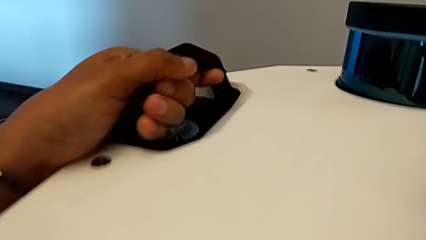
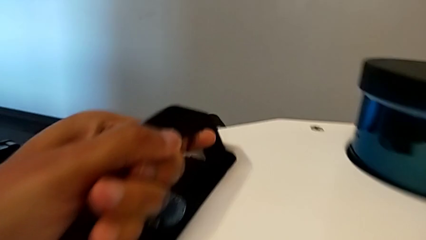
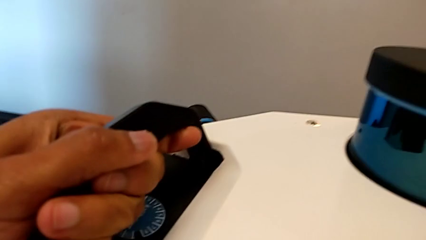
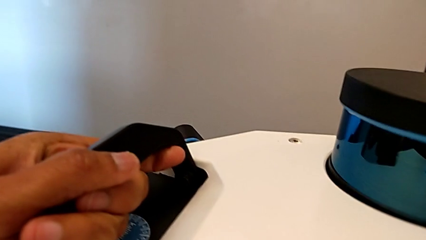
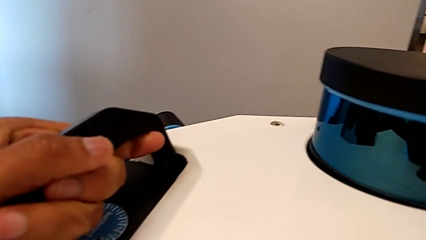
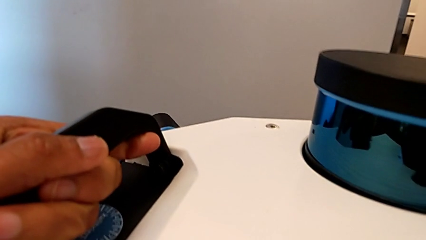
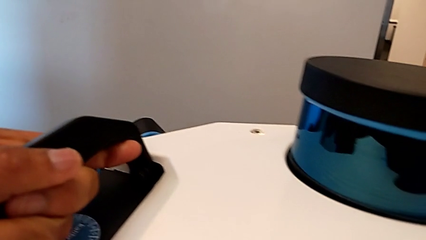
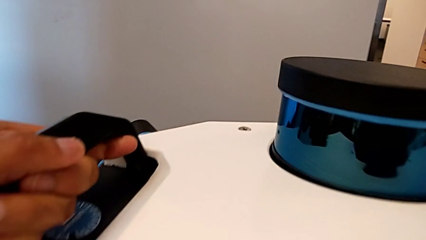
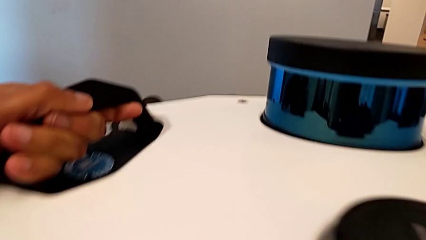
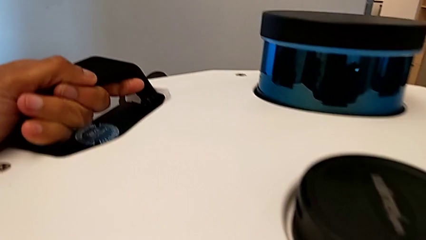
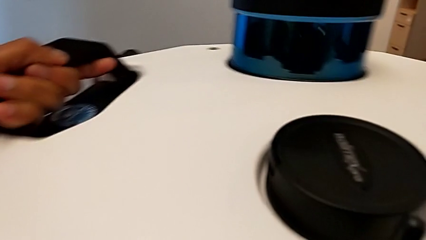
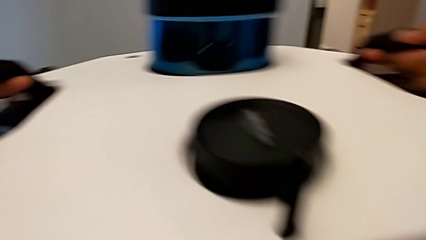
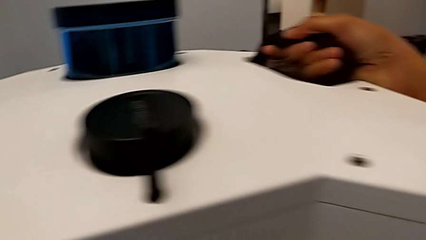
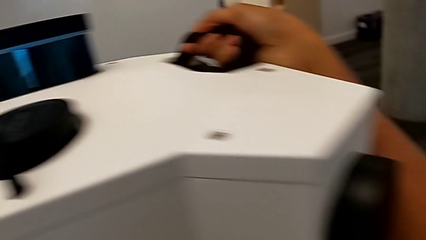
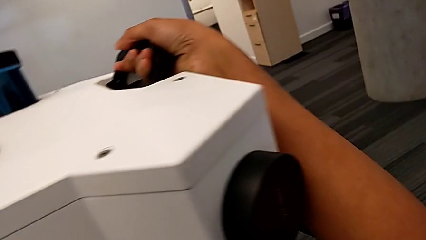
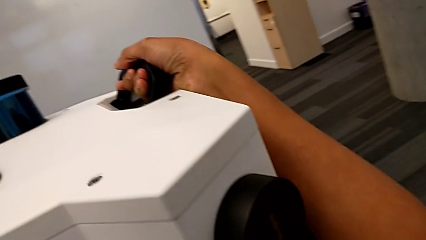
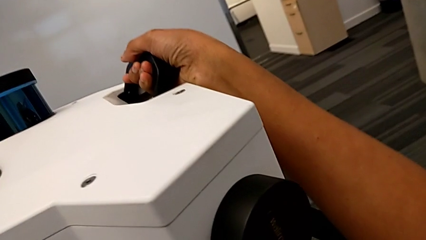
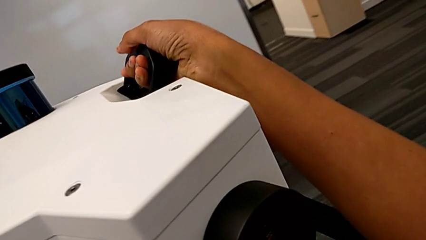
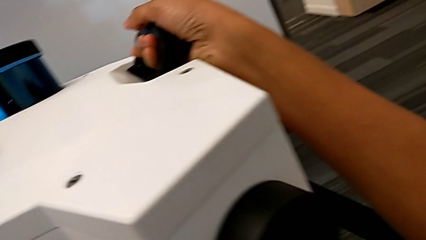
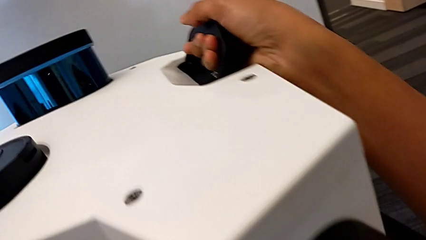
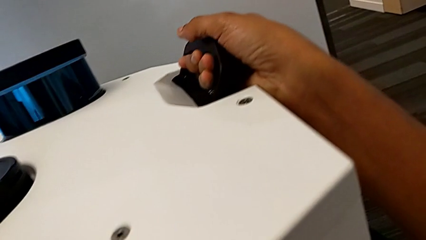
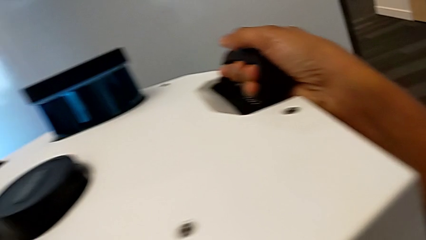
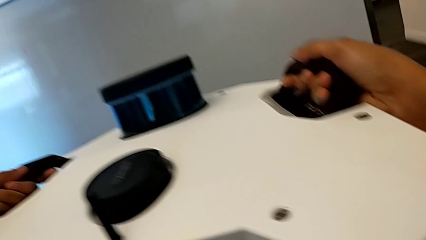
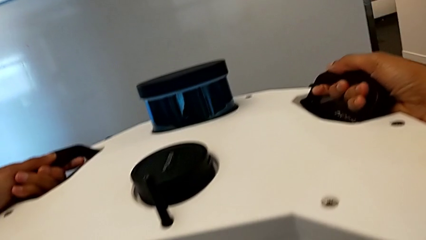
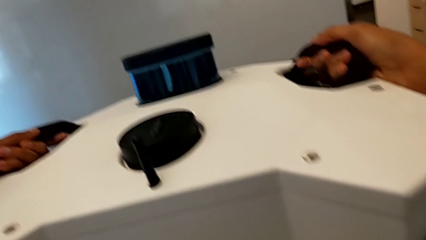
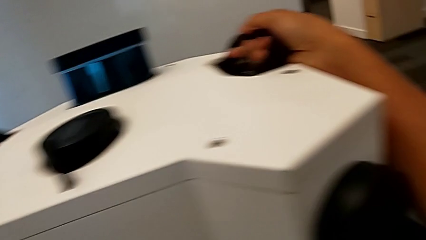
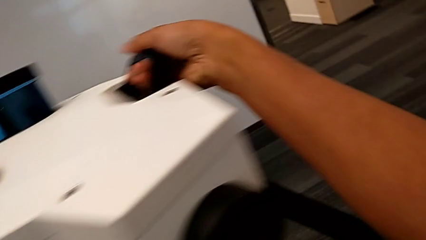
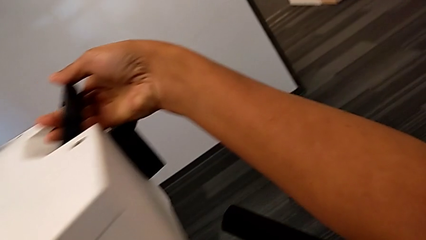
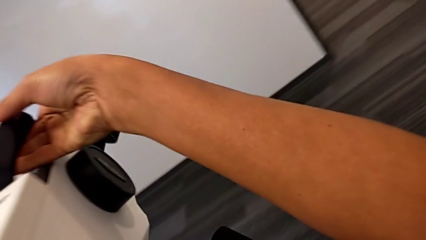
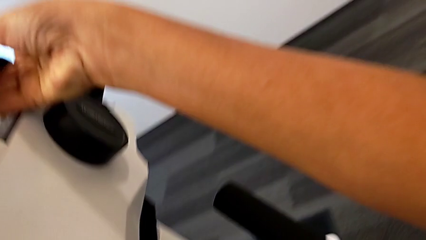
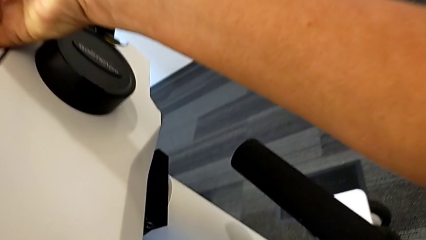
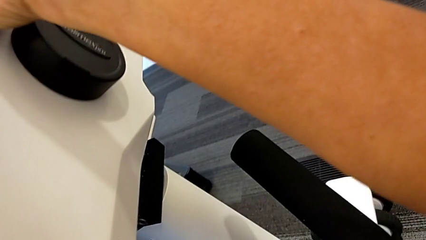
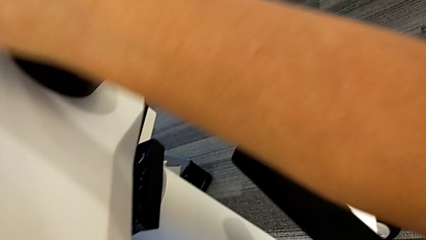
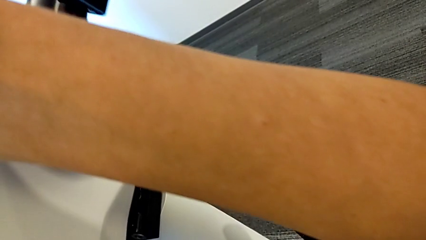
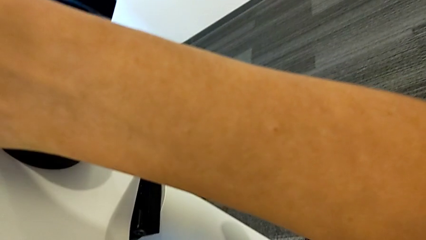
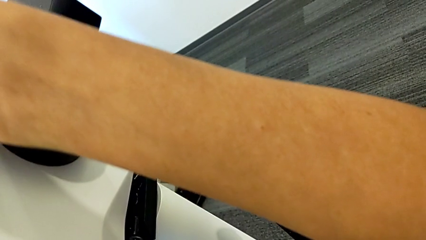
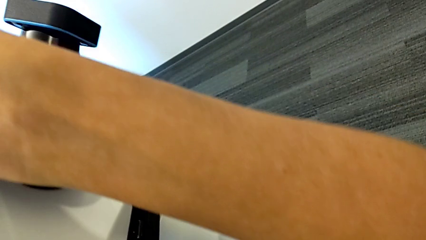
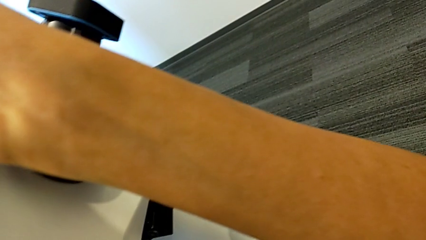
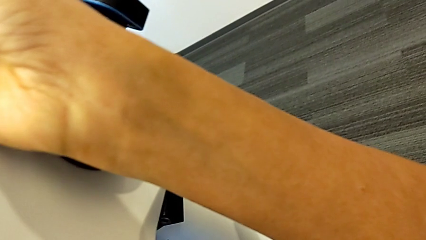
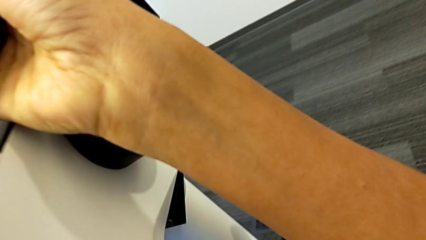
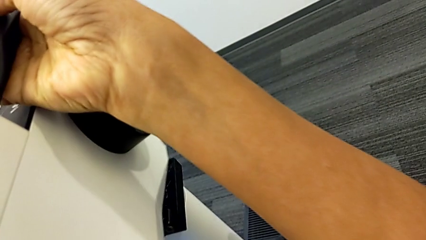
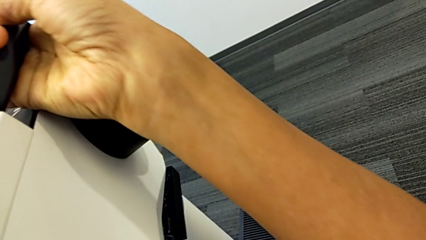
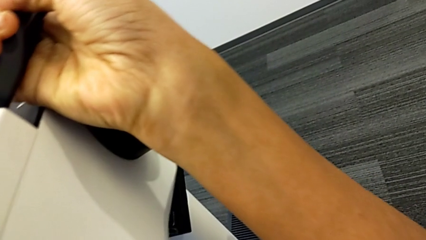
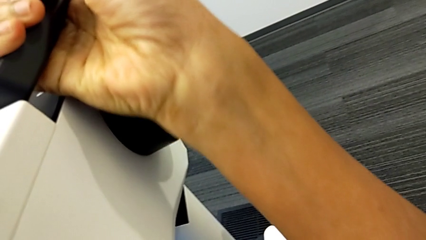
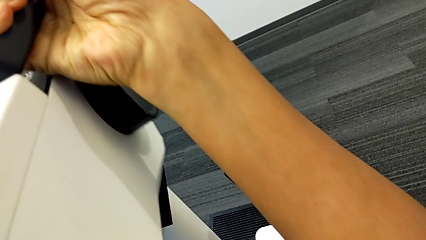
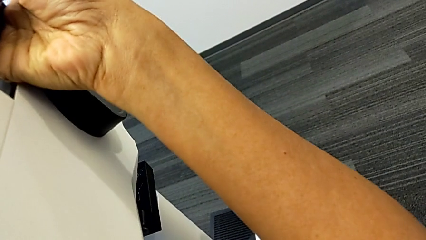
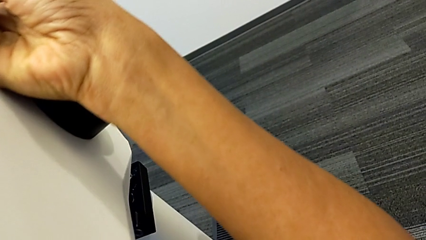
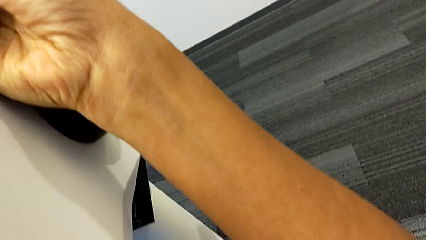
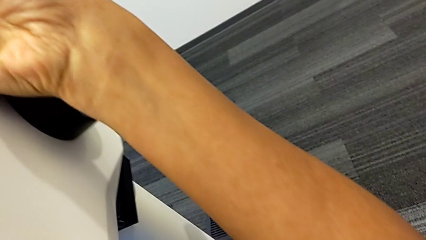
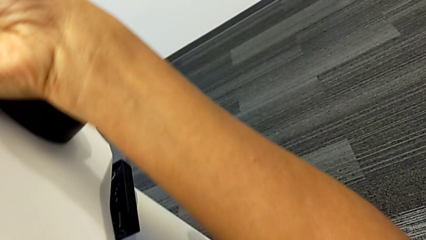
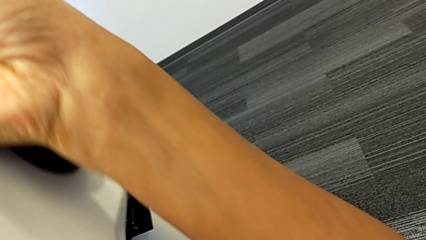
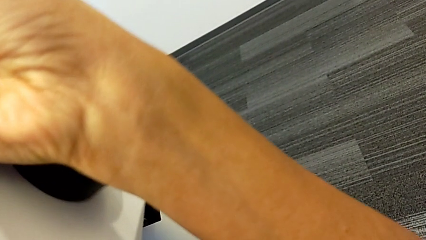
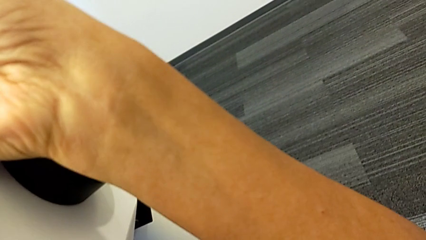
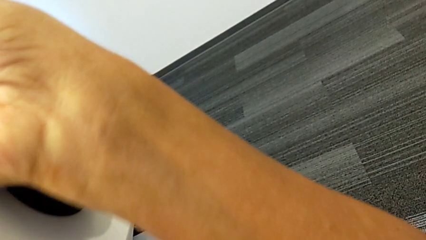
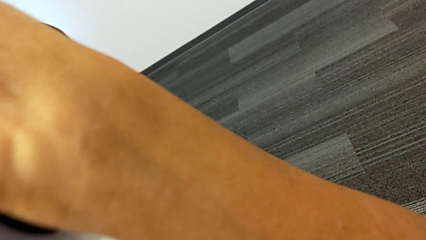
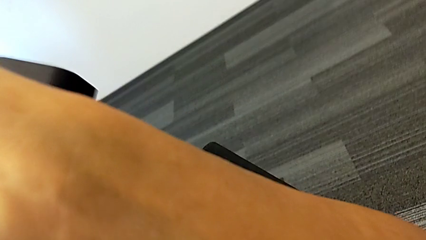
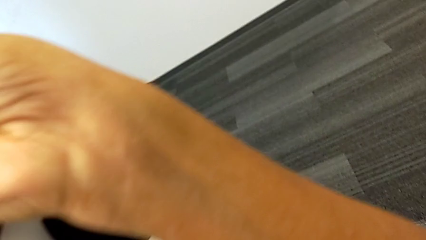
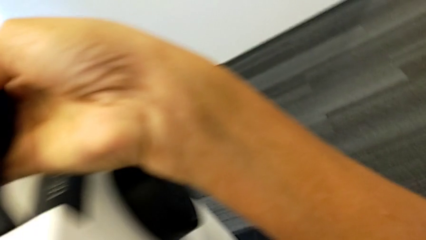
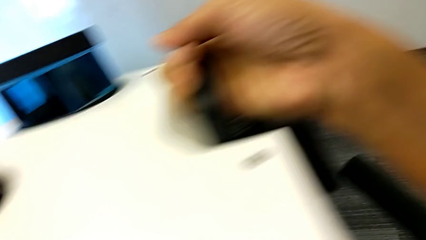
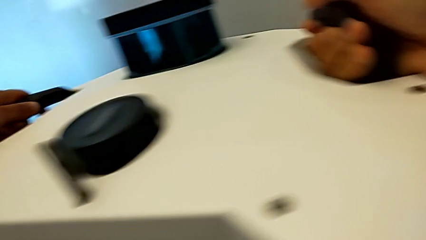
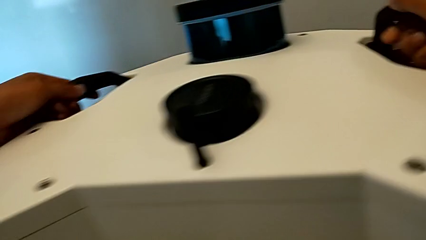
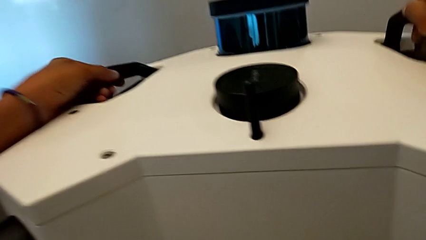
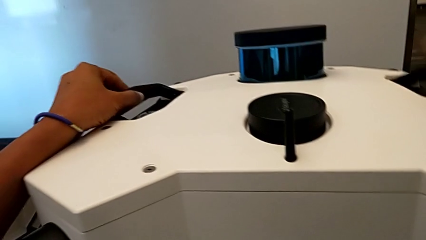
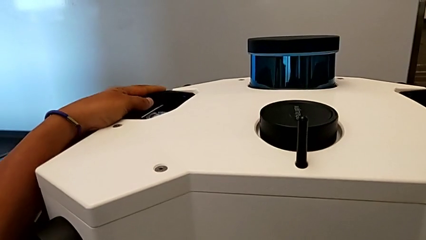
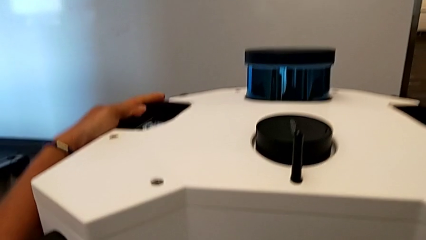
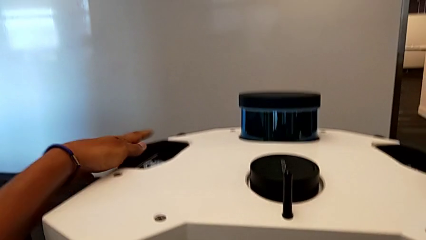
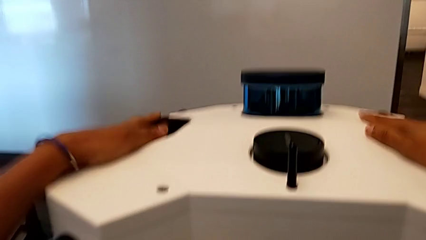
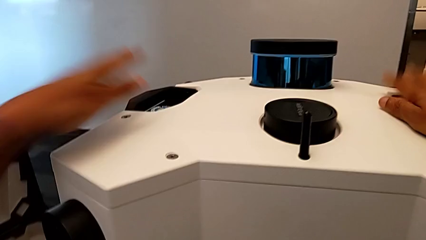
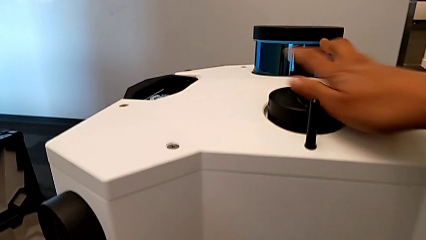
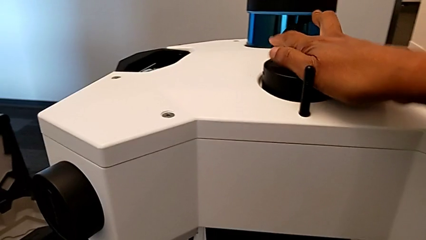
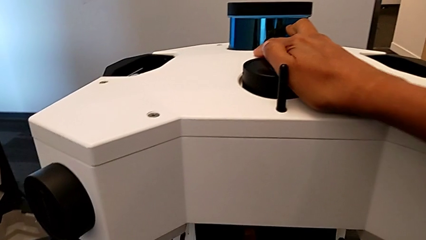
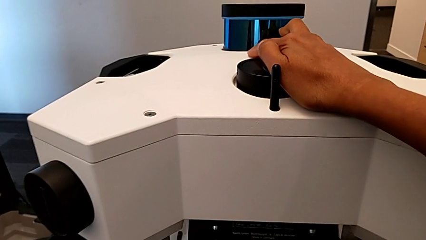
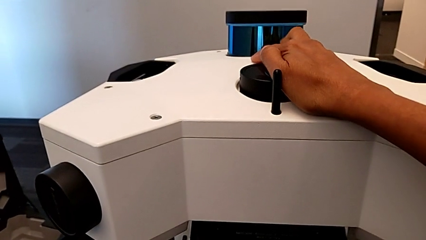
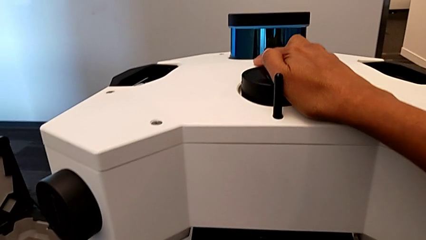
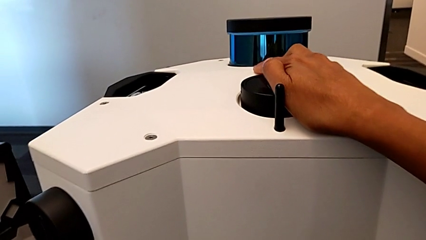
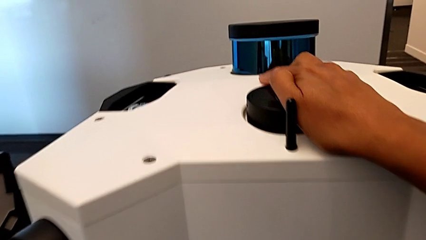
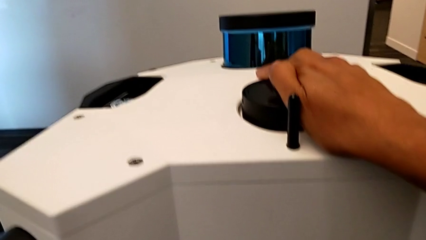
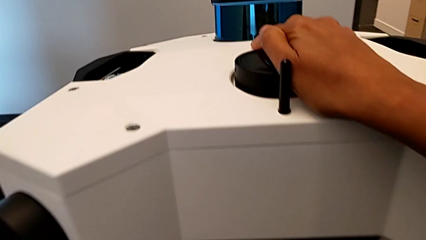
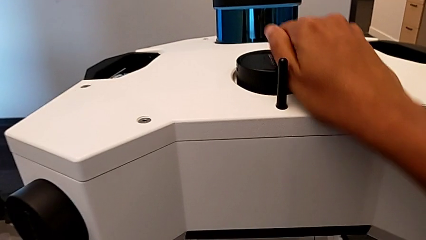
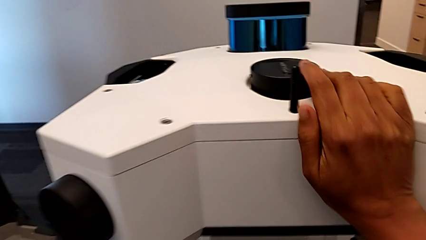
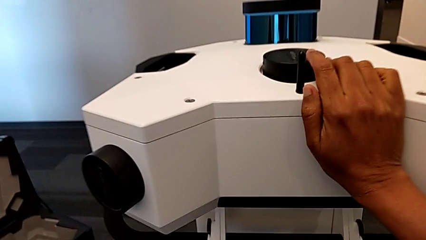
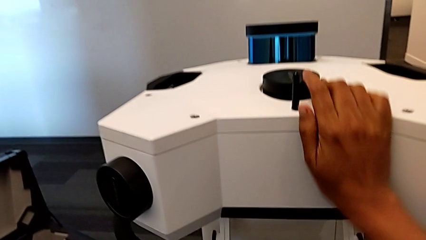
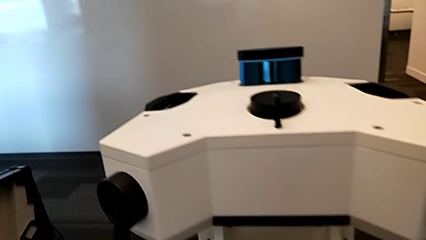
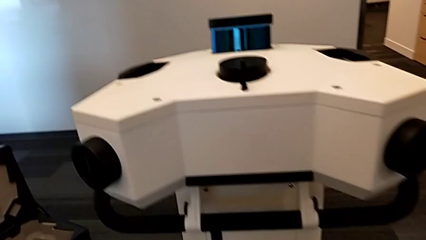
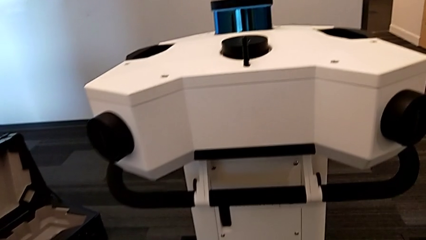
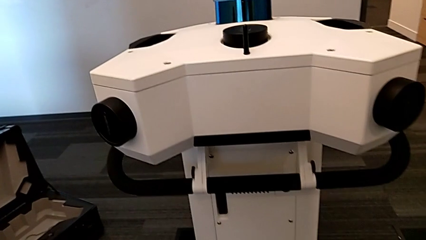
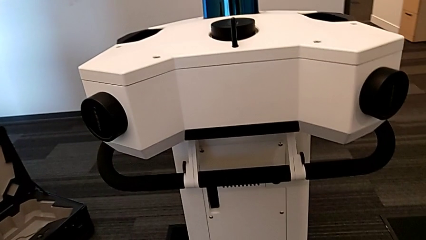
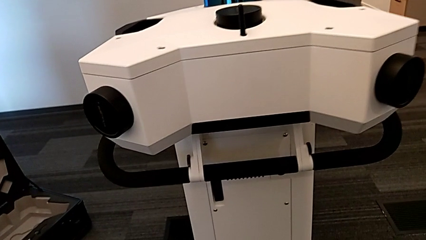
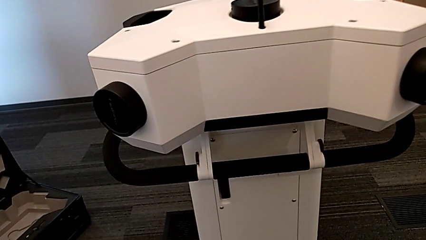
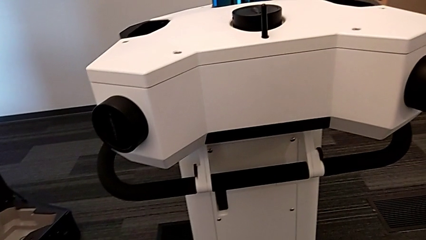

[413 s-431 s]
The camera wearer is assembling the M6 head into the M6 body. They keep assembling the M6 head.
